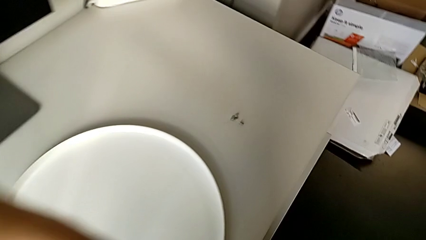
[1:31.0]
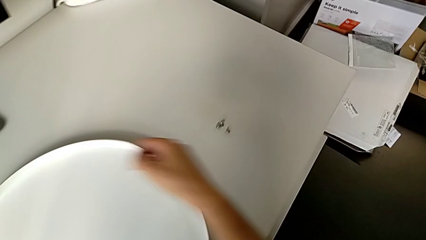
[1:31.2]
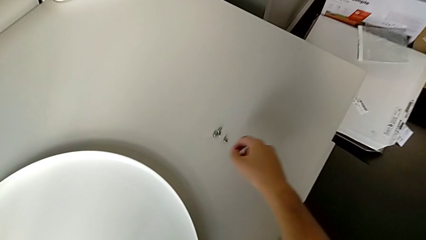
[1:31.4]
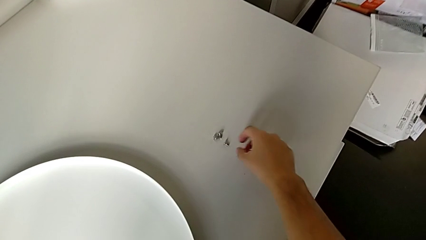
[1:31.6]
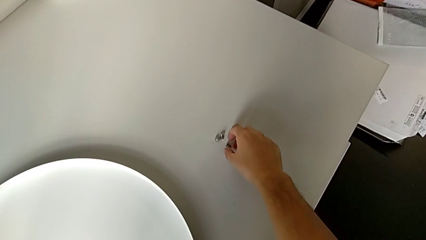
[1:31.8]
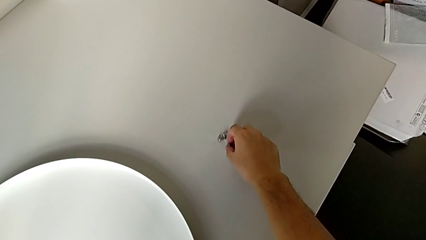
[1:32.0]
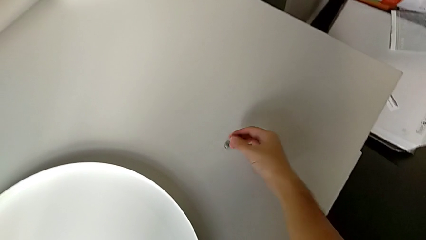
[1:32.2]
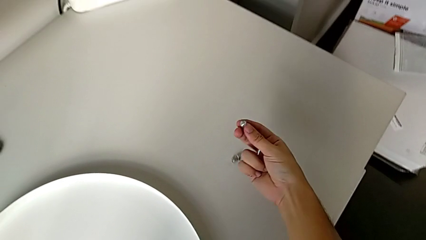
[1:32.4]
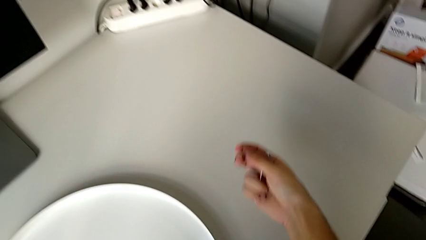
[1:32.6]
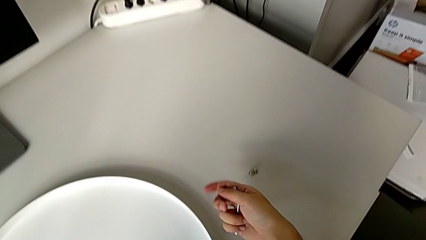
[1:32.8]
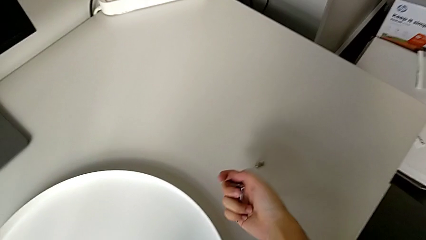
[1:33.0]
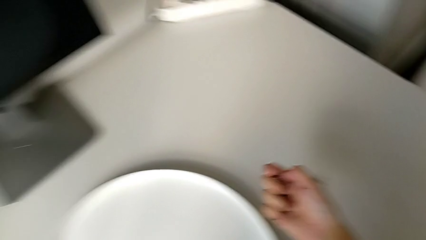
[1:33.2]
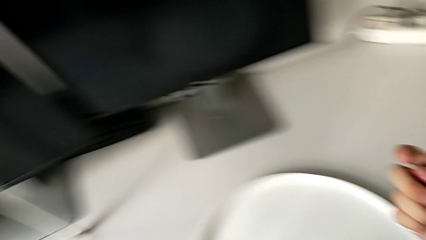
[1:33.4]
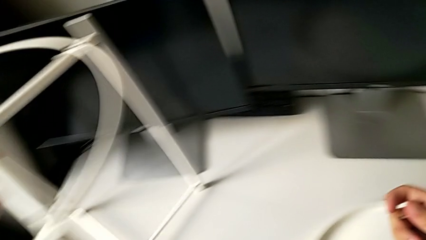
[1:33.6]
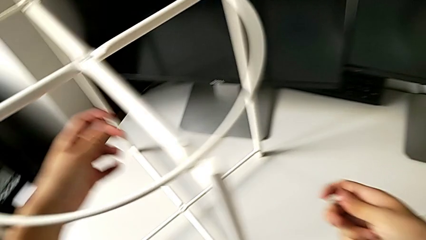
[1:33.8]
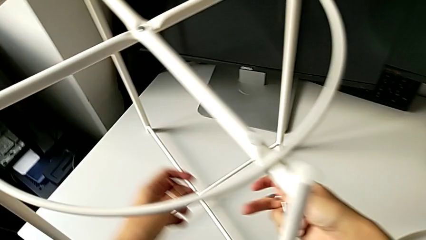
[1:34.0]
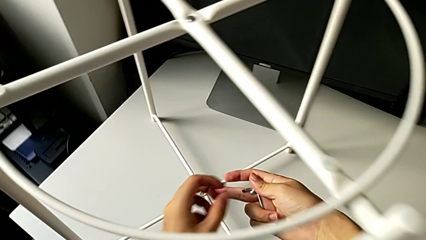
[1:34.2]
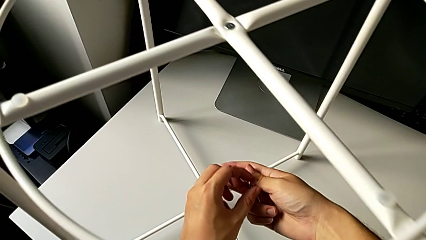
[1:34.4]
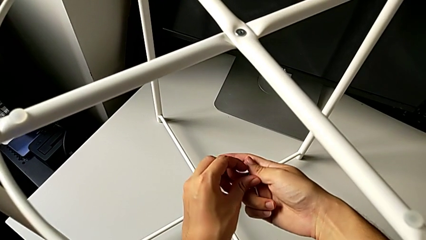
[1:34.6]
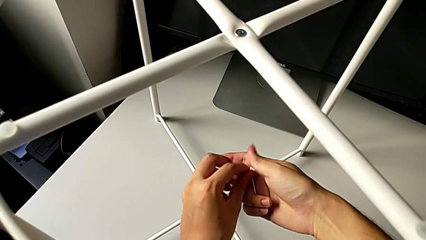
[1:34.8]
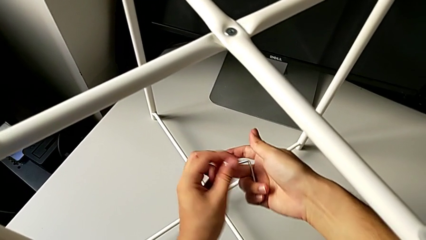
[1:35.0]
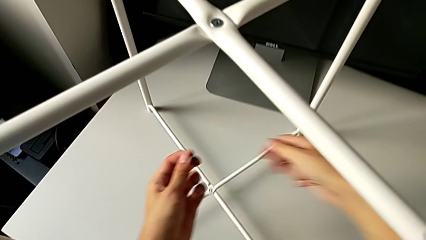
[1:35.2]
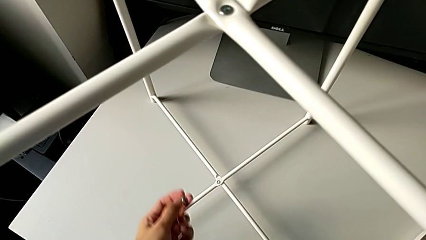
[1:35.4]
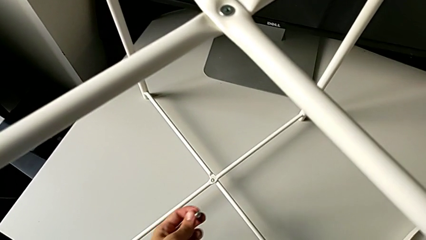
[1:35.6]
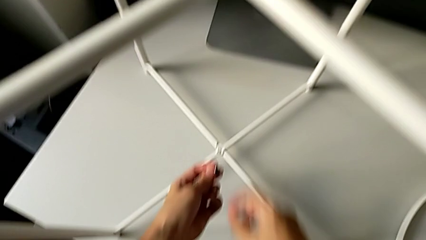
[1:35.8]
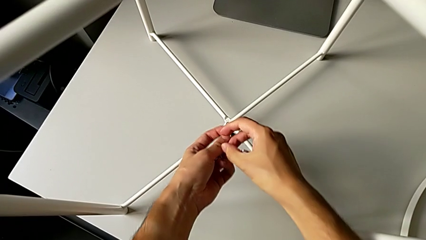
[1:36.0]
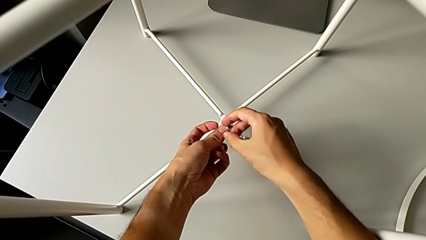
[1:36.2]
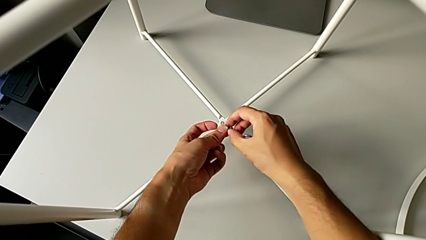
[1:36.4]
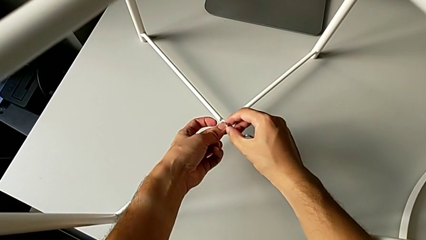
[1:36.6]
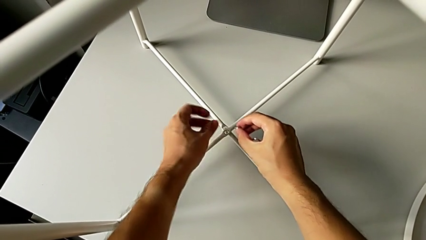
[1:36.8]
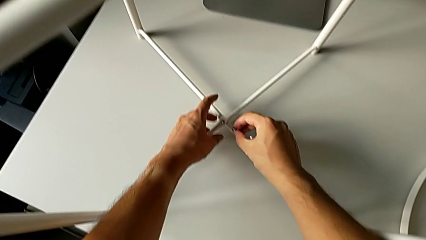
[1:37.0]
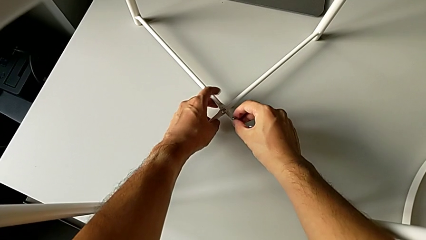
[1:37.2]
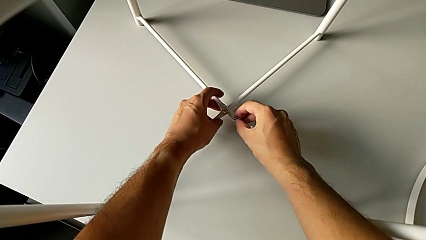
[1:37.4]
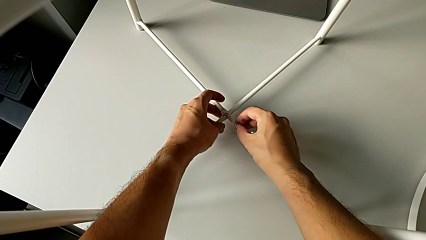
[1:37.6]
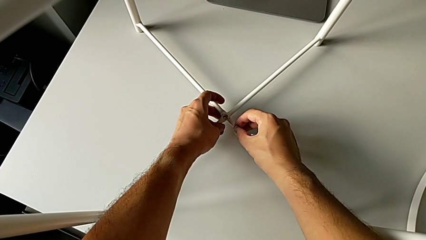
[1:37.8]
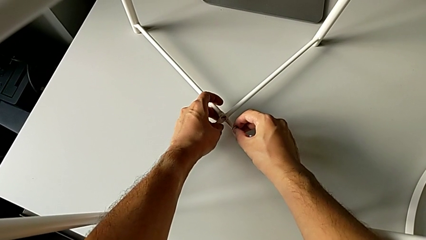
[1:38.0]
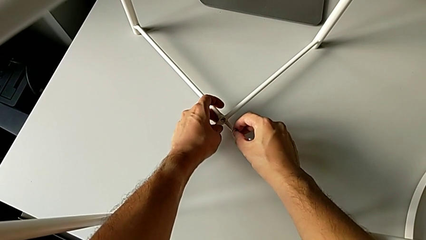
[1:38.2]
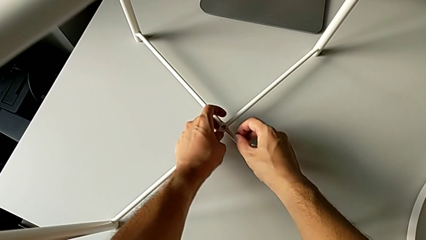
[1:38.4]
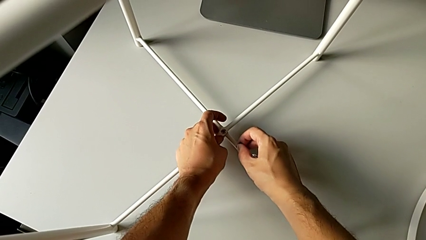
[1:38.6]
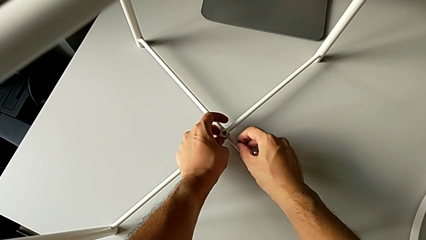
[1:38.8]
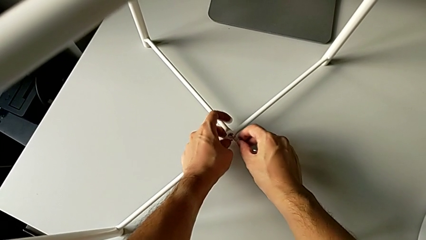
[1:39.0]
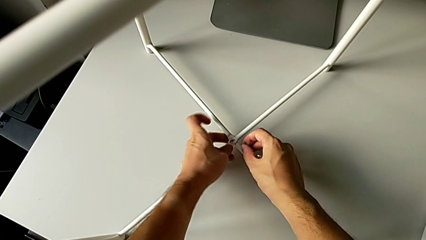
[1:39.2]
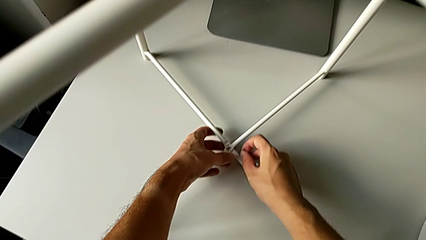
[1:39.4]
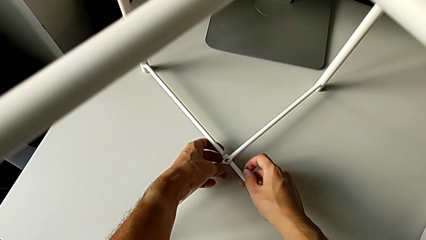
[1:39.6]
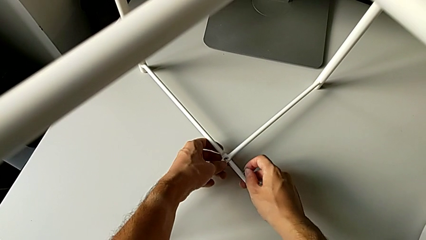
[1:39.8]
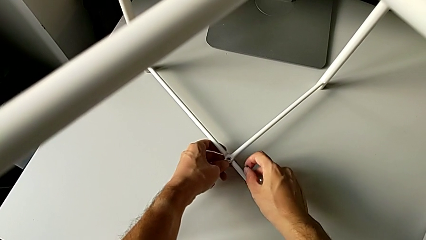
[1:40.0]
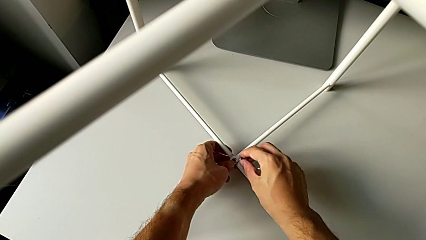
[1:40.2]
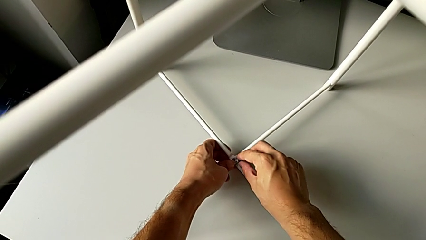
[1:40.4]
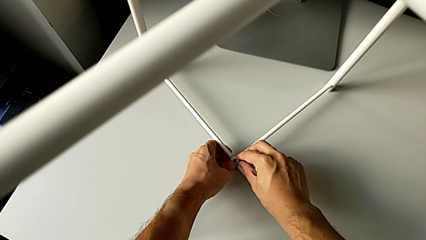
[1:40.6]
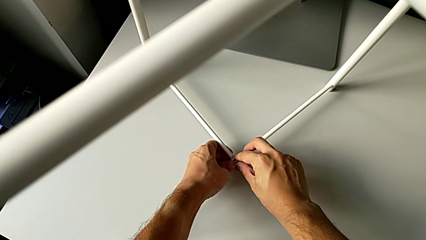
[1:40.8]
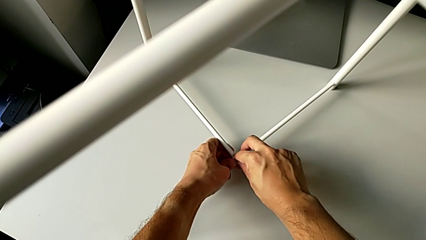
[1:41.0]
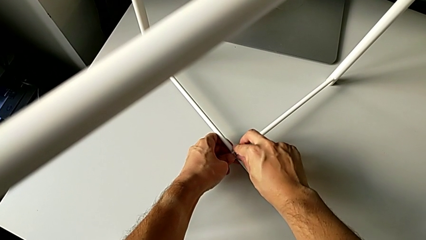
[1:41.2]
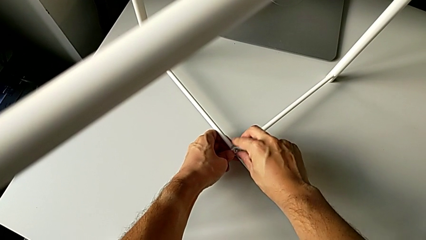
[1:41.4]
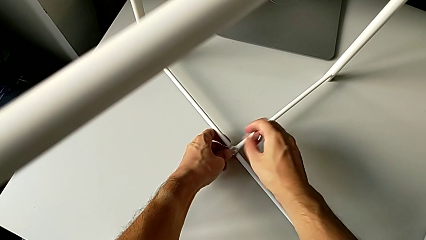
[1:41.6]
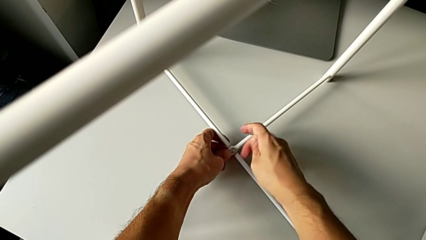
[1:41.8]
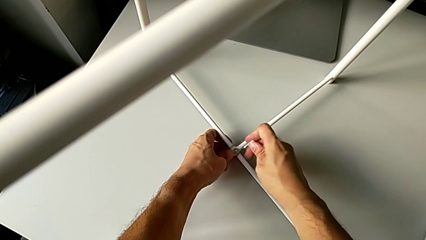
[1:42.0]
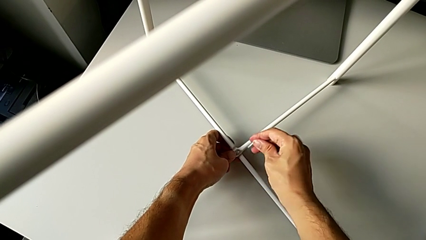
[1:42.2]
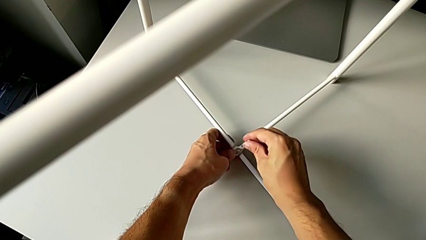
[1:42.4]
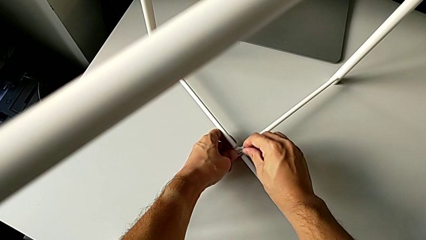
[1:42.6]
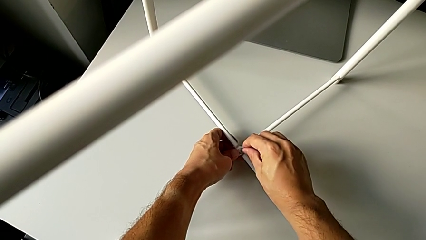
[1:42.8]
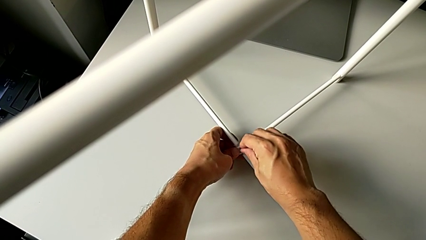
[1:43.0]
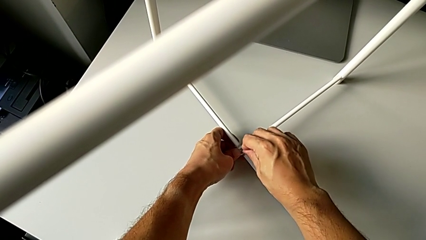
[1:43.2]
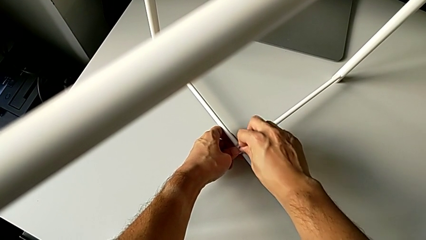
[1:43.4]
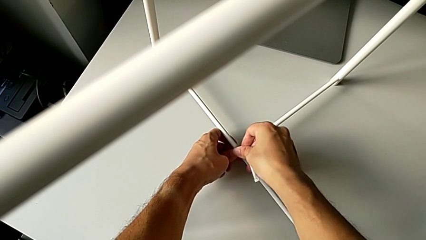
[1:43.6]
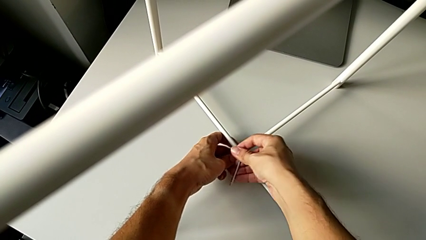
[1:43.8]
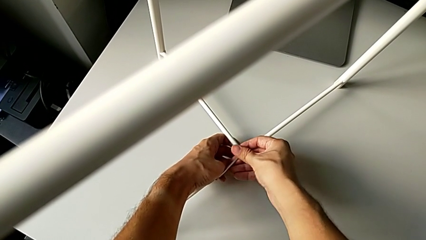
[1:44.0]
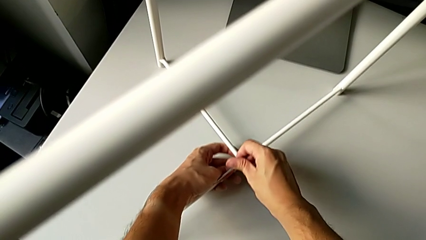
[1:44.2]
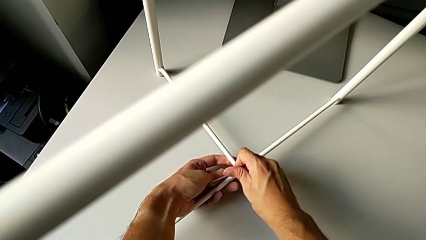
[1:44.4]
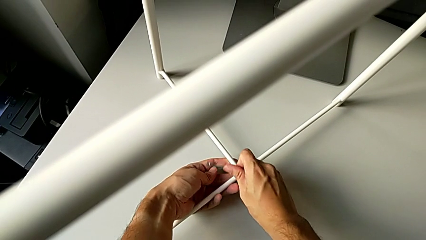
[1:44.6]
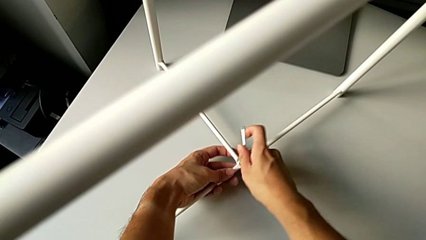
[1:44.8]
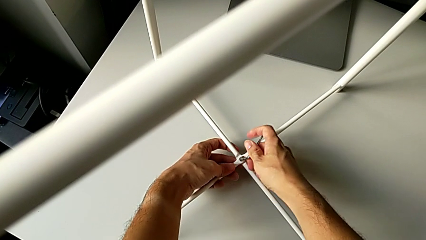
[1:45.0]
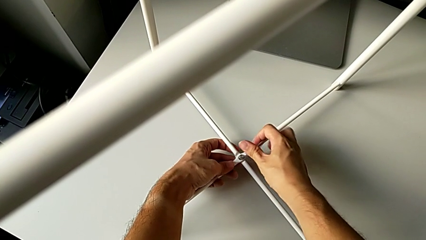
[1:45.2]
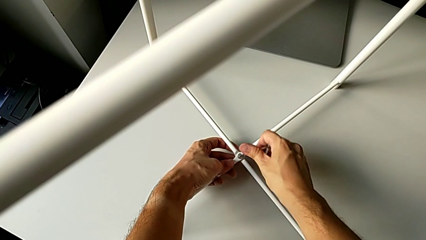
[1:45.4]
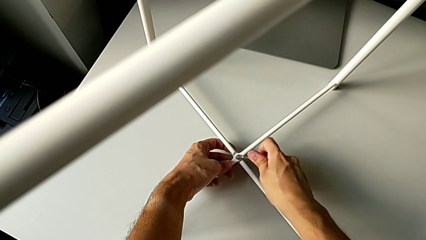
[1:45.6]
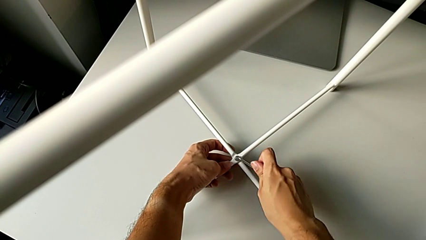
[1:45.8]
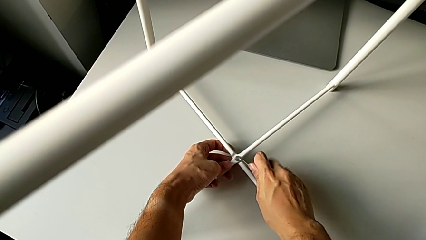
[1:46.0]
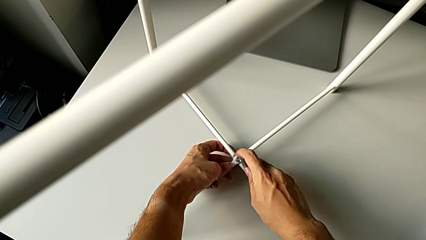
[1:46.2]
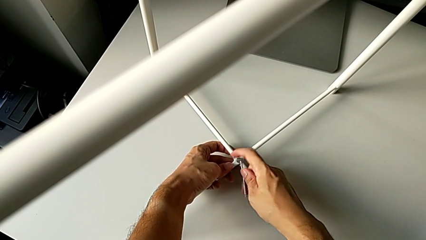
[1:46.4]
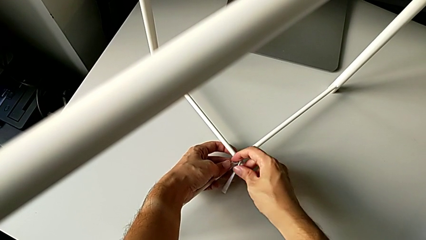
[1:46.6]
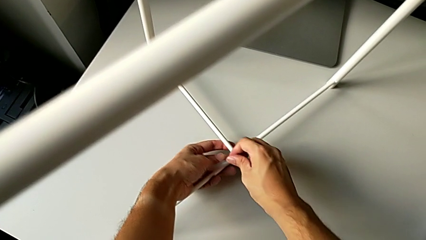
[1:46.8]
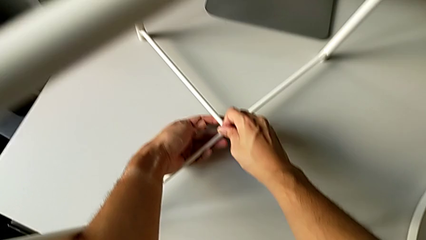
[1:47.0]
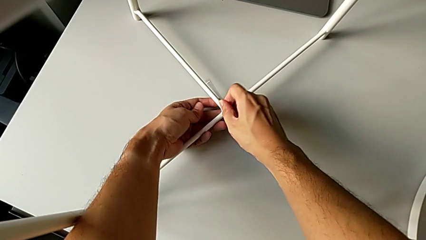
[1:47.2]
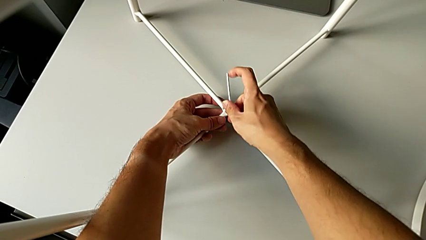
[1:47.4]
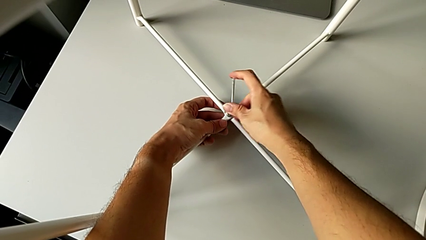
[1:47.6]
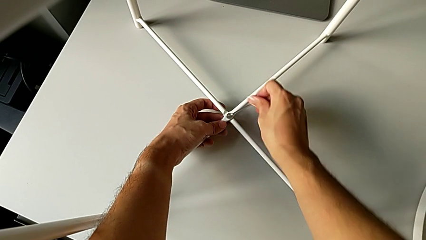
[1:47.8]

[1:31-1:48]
The camera wearer is screwing the legs of the furniture. They grab the hex socket head twice, align the leg, insert the hex socket head, insert the Allen wrench and begin to screw the hex socket head.
